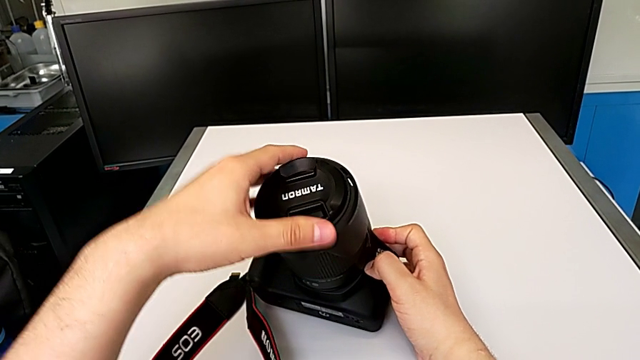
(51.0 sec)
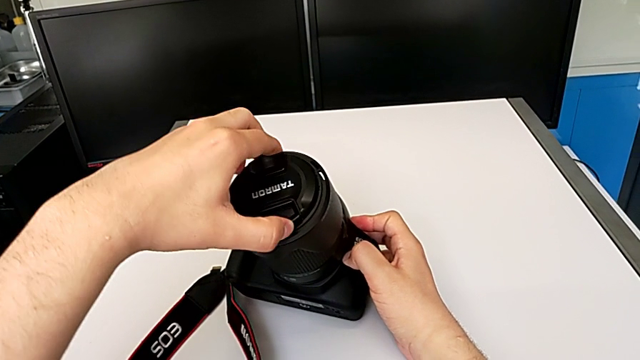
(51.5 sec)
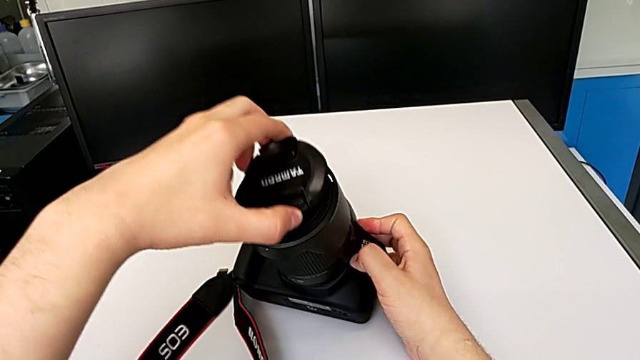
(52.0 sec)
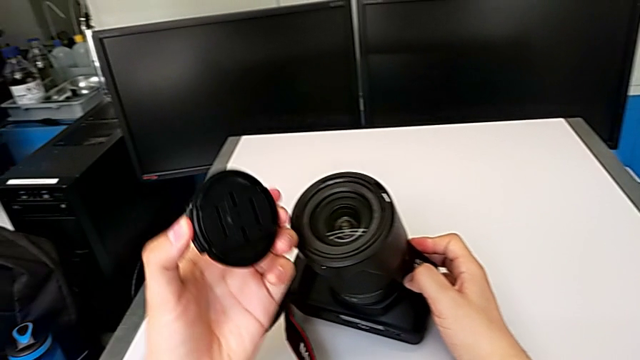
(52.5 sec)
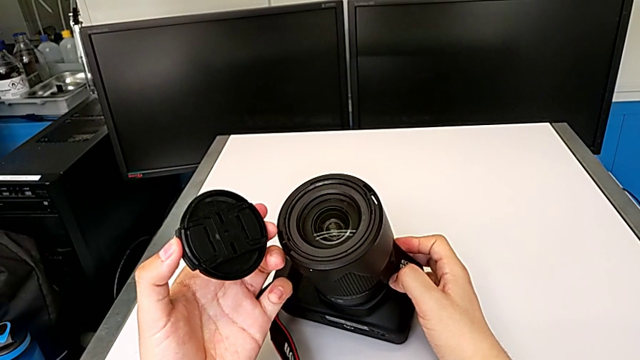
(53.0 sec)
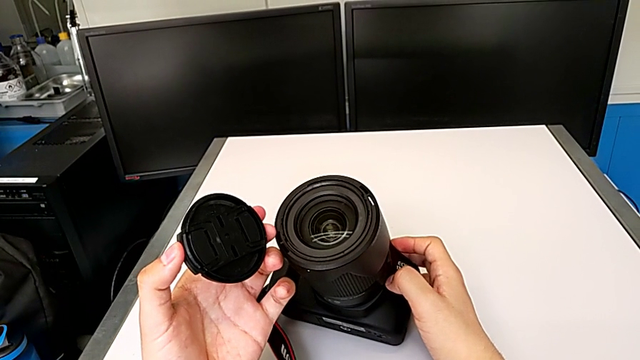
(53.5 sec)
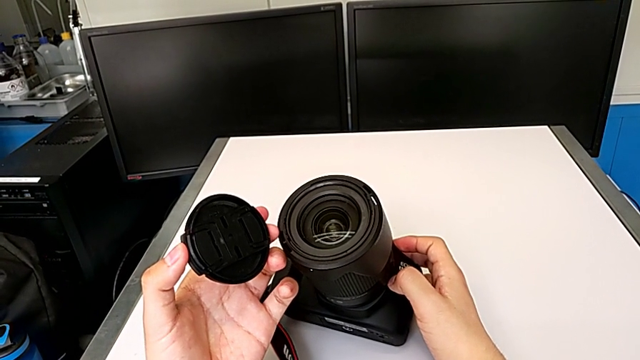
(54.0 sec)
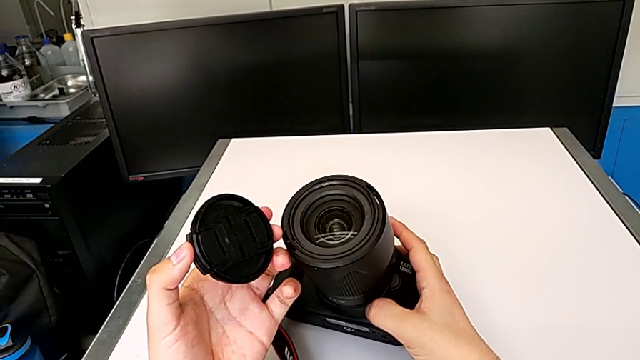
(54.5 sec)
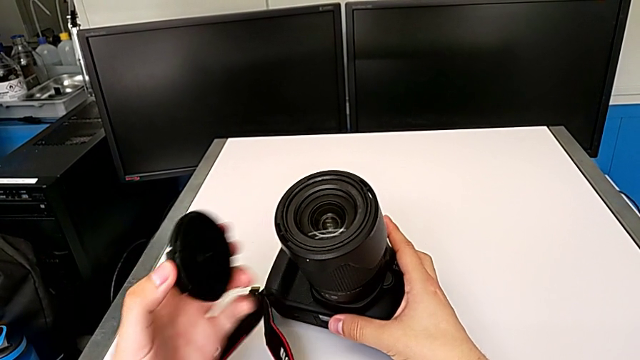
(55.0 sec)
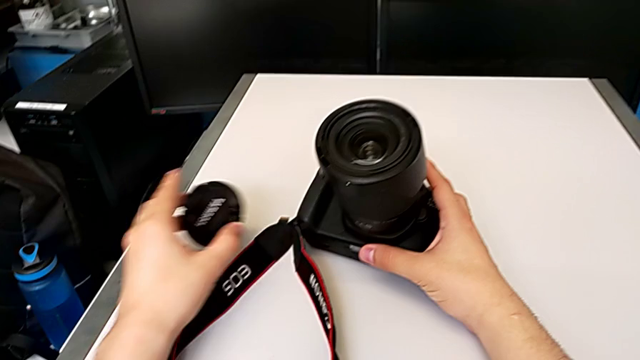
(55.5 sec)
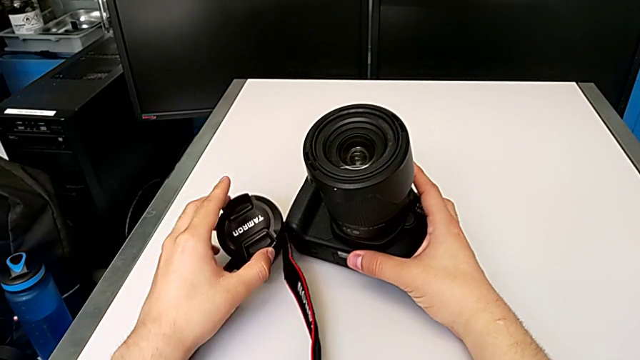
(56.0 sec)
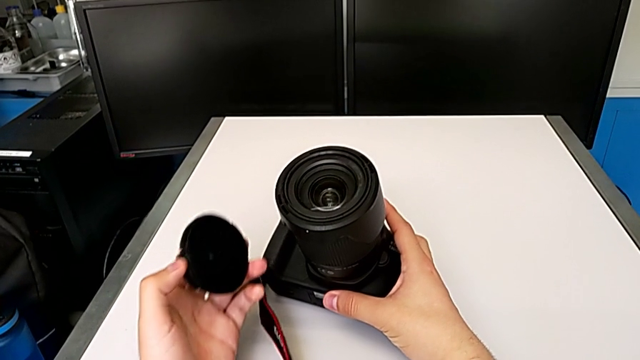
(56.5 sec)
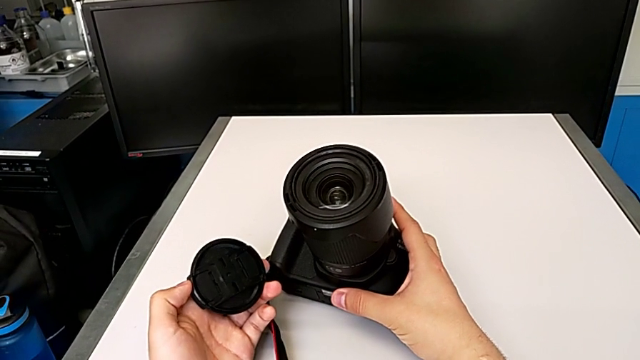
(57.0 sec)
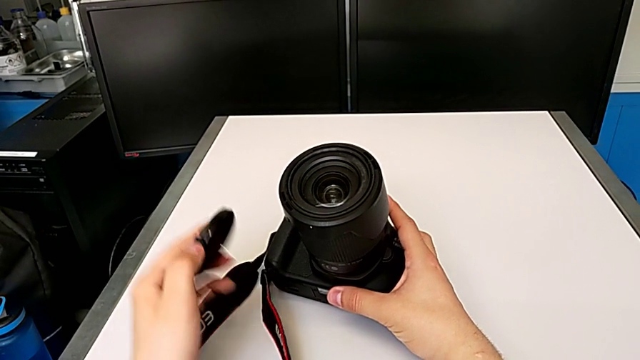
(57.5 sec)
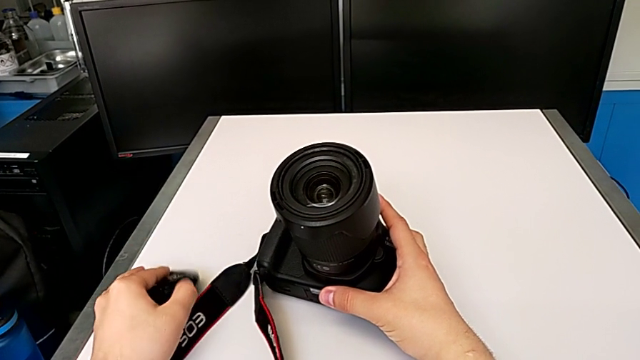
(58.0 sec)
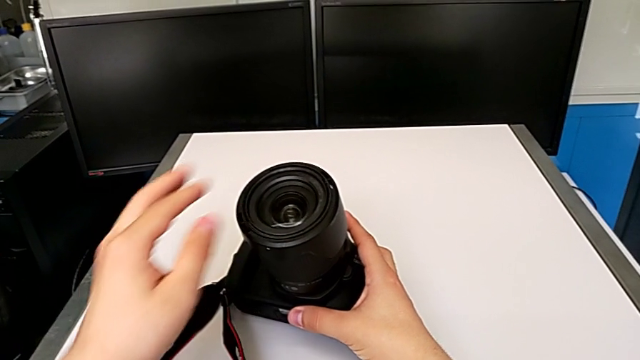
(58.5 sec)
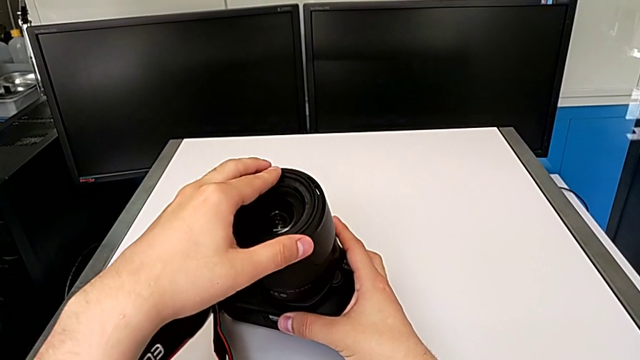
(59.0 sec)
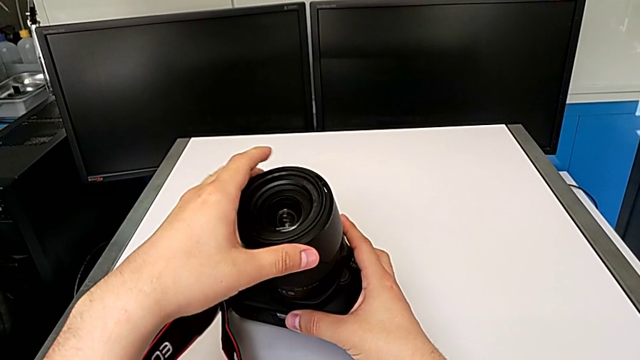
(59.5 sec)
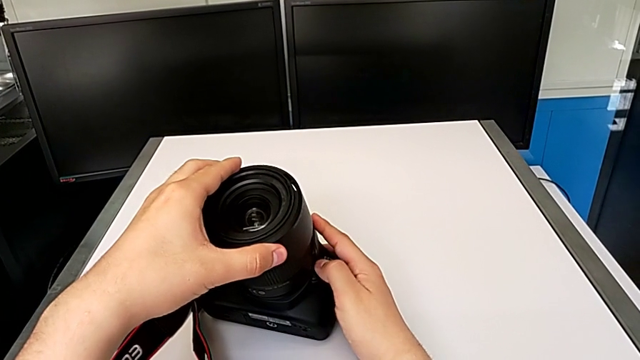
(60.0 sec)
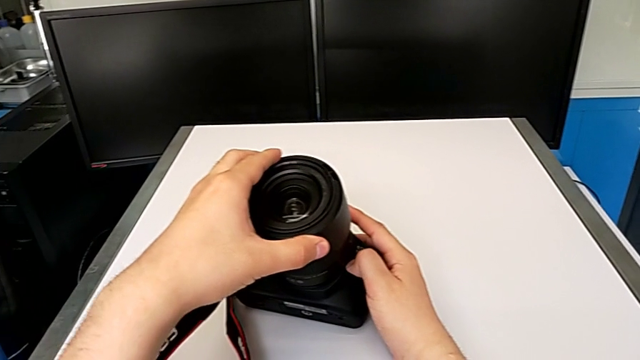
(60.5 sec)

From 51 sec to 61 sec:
The camera wearer is detaching the lens of the DSLR camera. They wrongly withdraw the lens cover, place it on the table, wrongly grab the top lens with the left hand and press the button with the right hand.

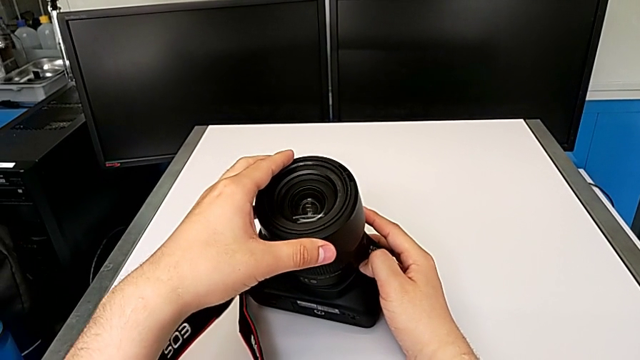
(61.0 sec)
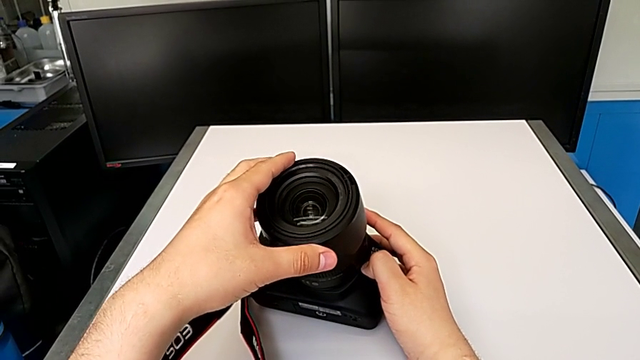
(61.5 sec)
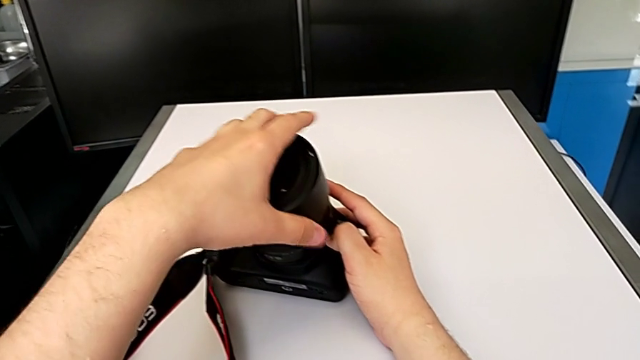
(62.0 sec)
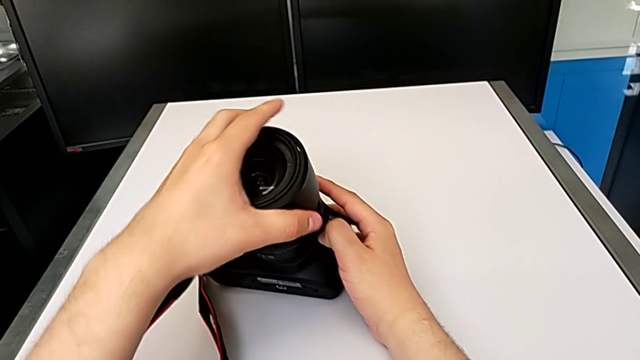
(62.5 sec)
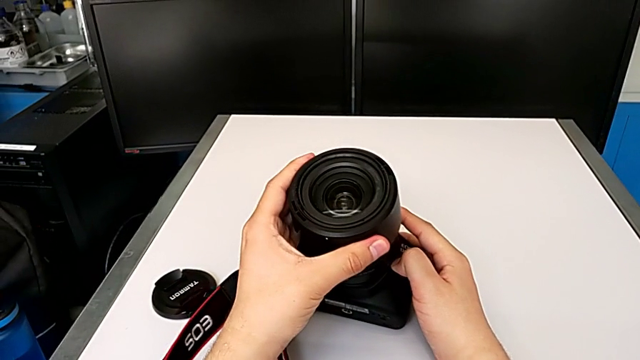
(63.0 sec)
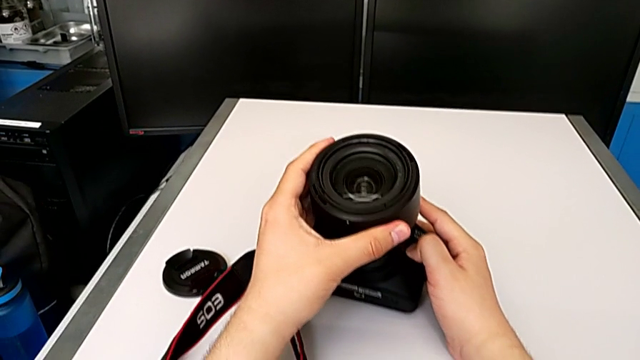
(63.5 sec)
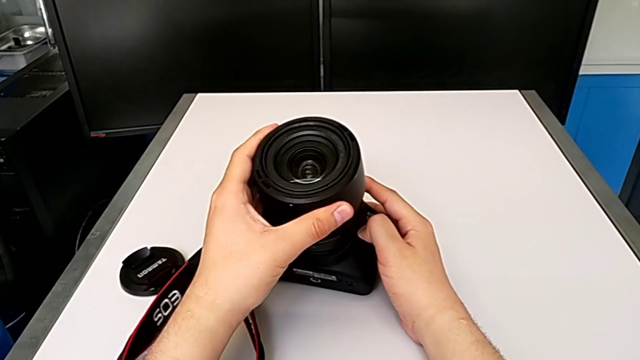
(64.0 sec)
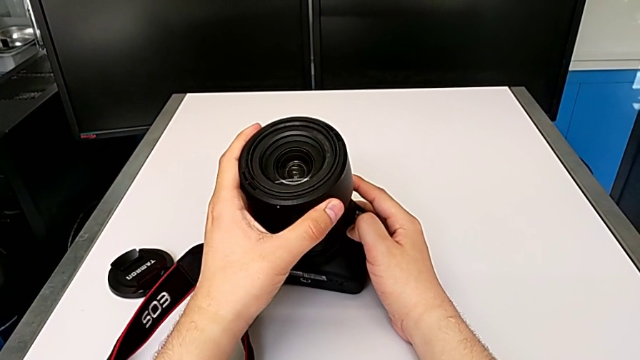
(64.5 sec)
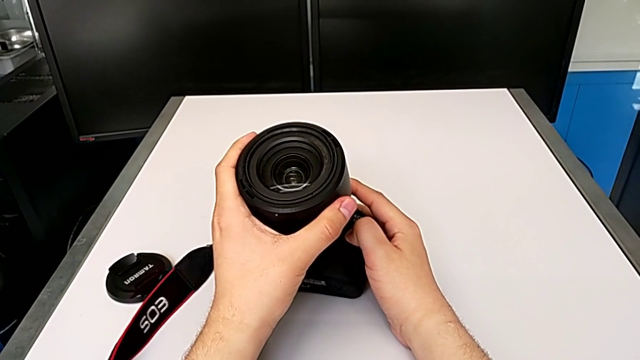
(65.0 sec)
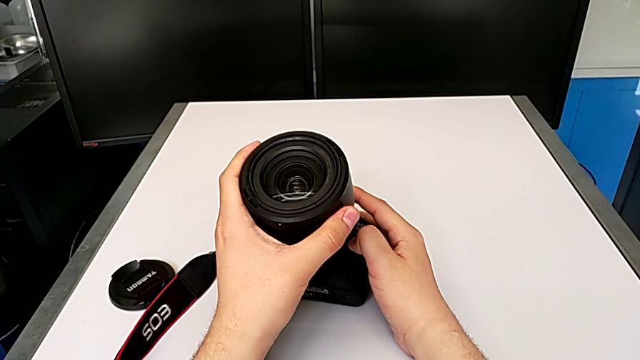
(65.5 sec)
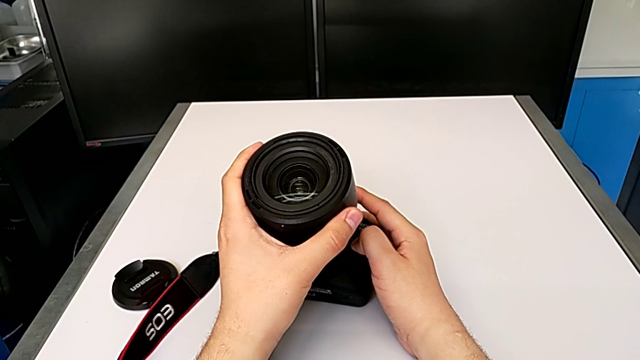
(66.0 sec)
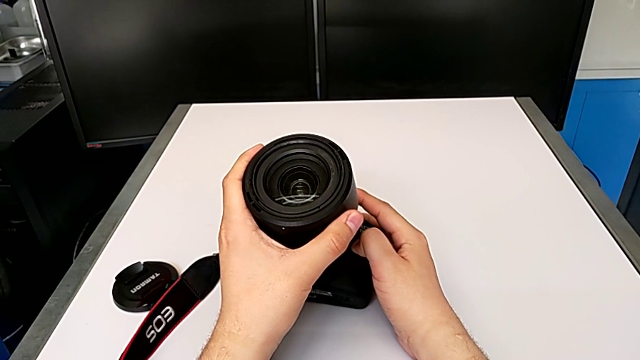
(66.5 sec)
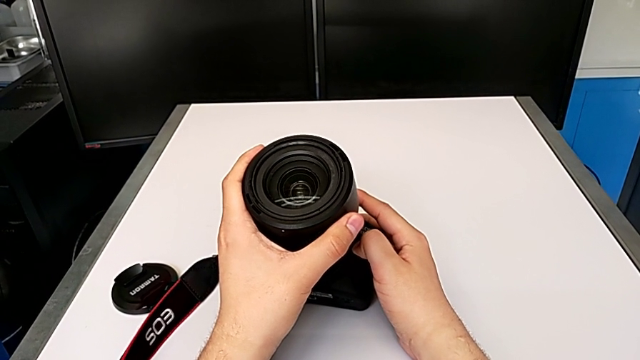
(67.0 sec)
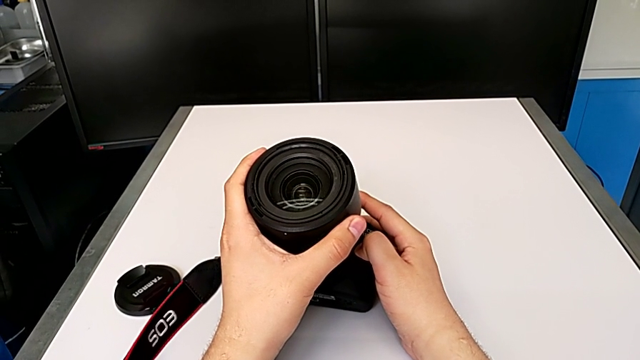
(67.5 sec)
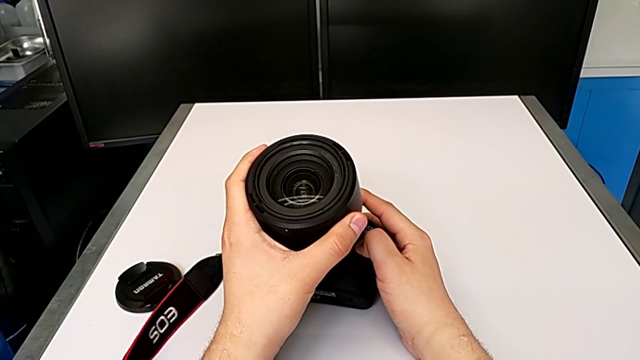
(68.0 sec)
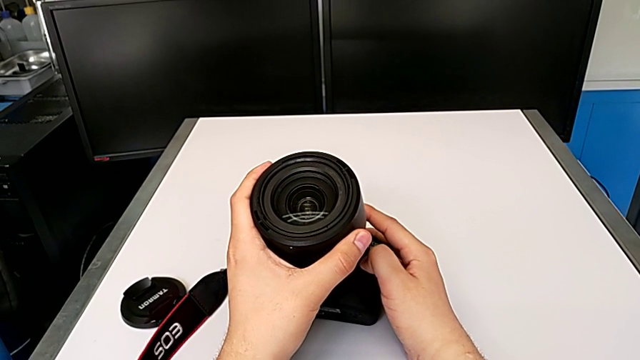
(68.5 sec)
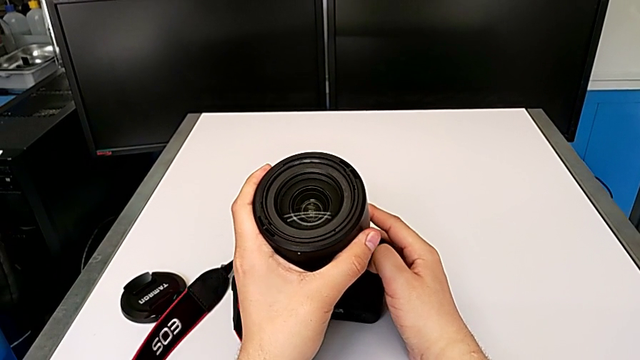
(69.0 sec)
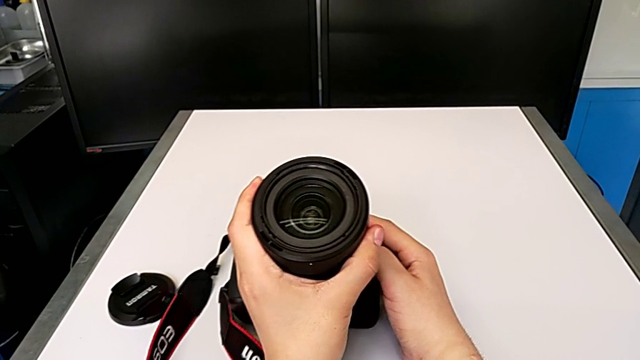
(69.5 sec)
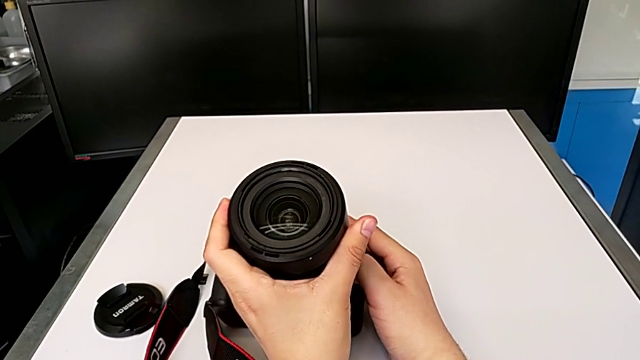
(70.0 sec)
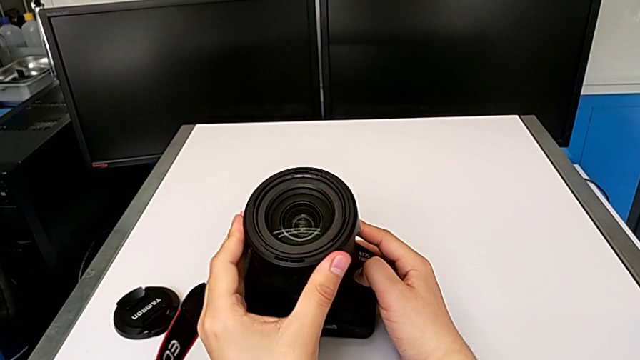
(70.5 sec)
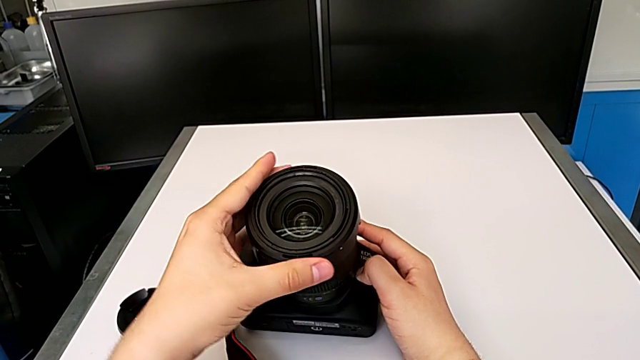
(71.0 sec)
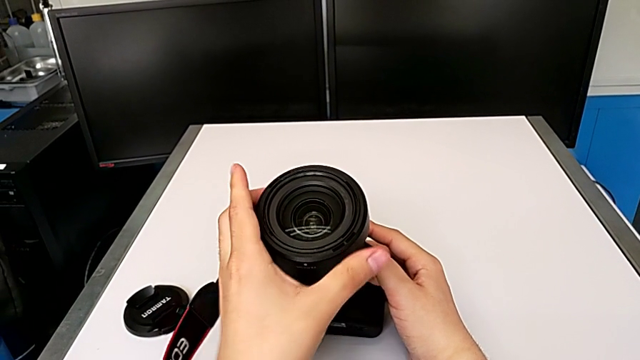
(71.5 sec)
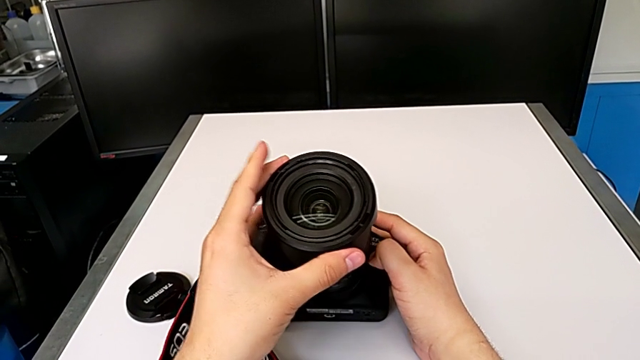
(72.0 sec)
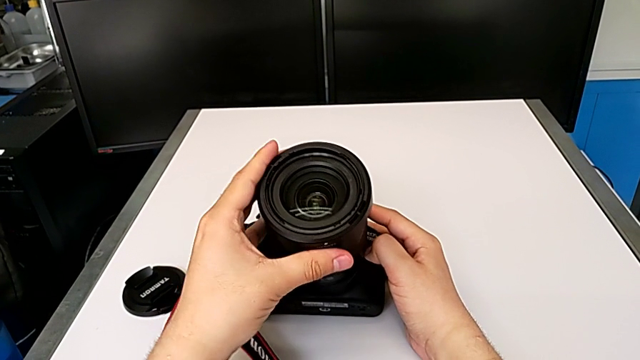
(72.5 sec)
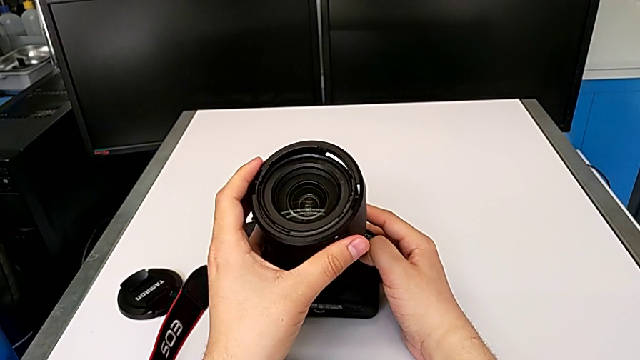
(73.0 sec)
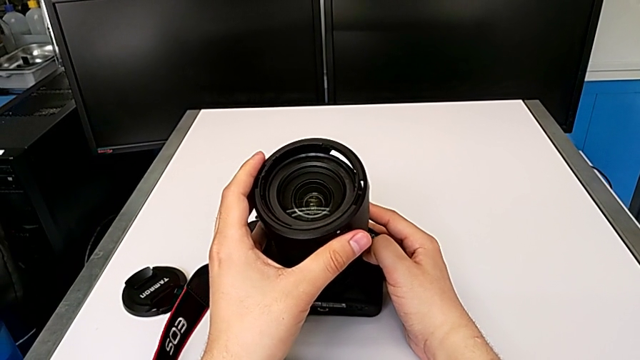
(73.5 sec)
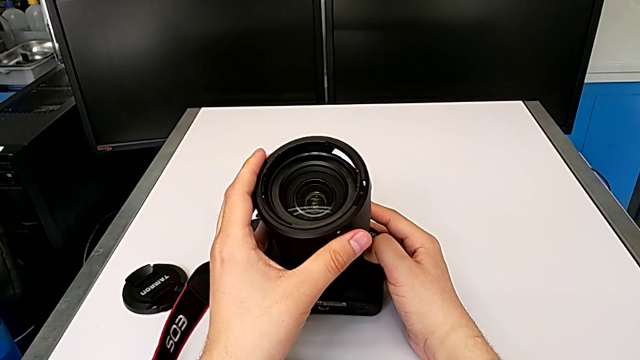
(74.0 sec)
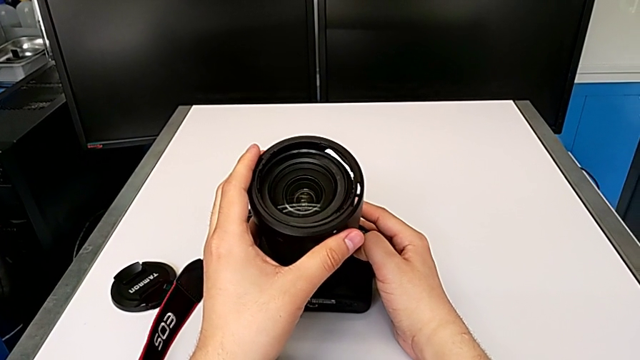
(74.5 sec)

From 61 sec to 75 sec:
The camera wearer is detaching the lens of the DSLR camera. They grab the top lens, wrongly rotate the lens cover twice and withdraw it.
